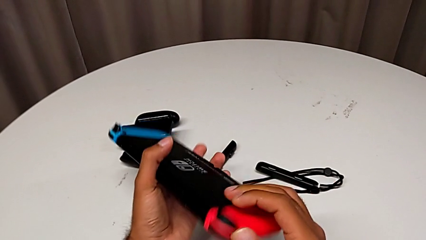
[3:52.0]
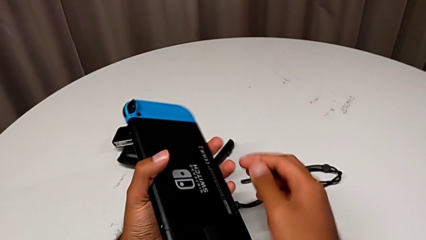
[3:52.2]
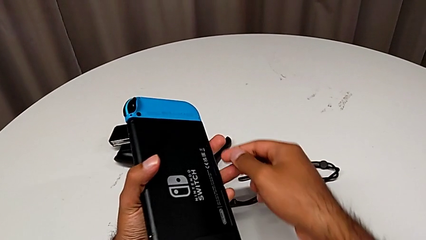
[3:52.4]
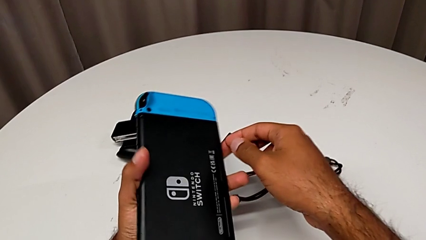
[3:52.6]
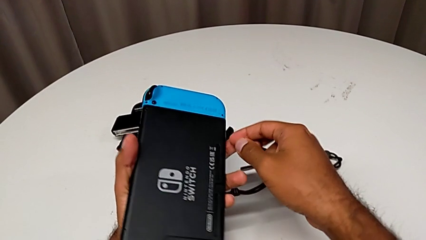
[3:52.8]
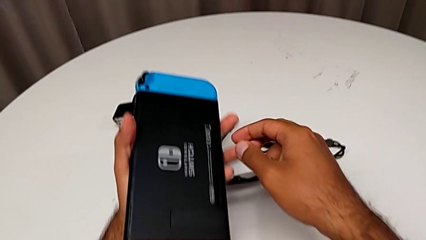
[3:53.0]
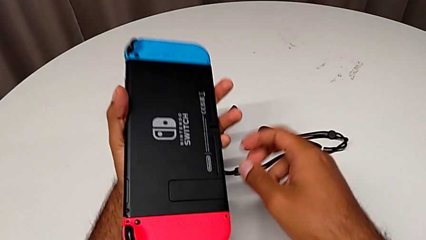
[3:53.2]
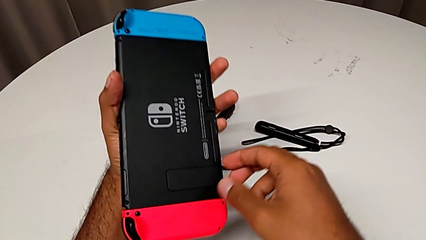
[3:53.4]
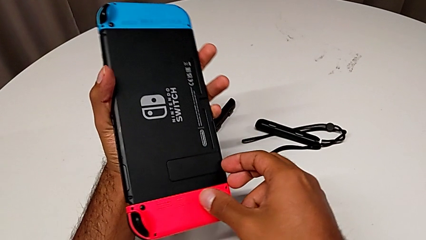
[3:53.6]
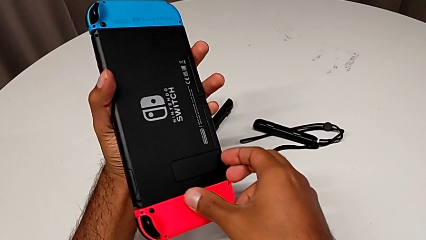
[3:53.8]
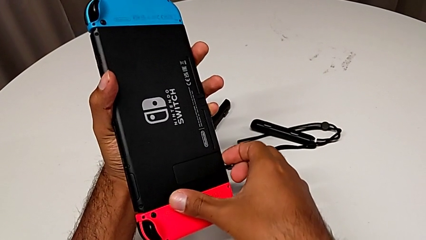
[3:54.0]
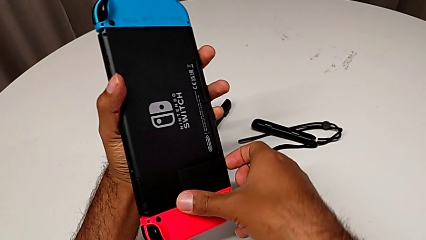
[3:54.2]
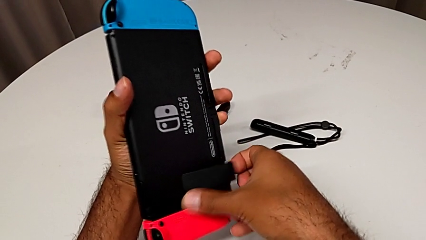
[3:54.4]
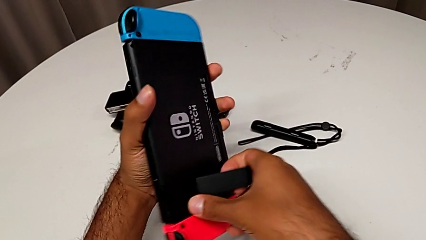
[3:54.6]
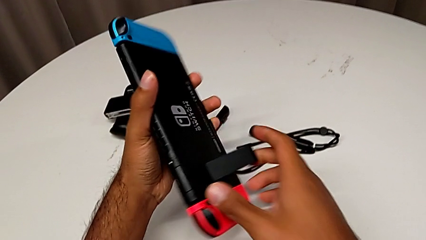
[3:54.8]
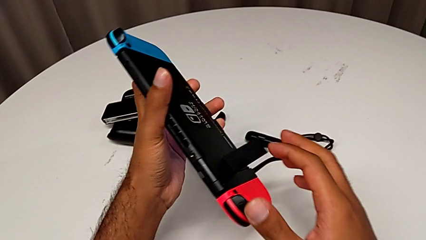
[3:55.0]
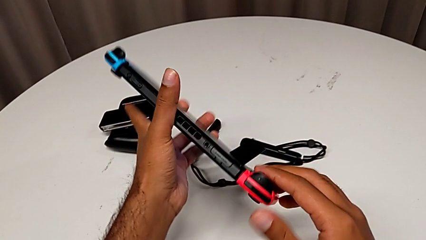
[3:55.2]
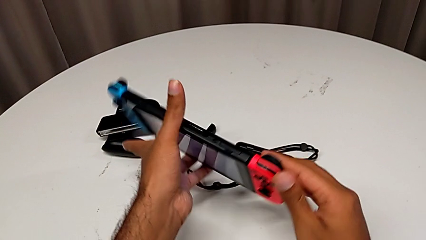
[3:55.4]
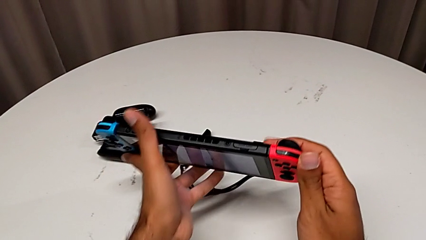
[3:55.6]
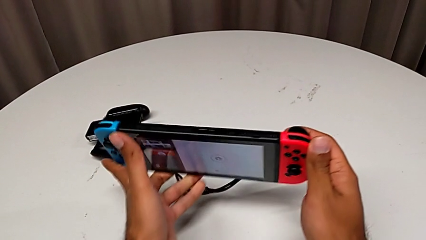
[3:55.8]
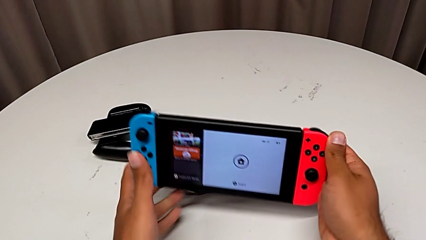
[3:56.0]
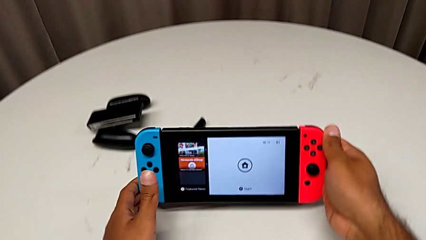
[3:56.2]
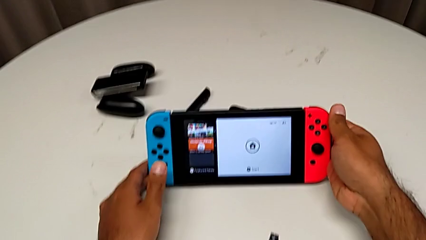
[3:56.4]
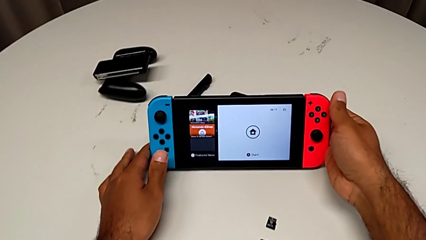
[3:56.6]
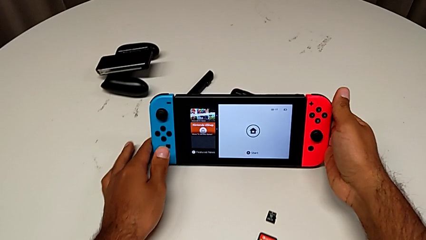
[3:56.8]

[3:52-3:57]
The camera wearer is turning on their Nintendo Switch. They open the kickstand and place the Nintendo Switch.

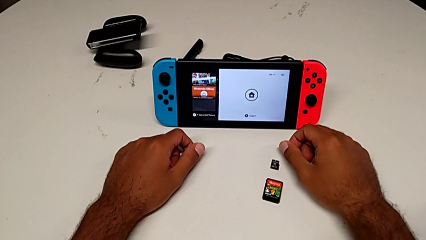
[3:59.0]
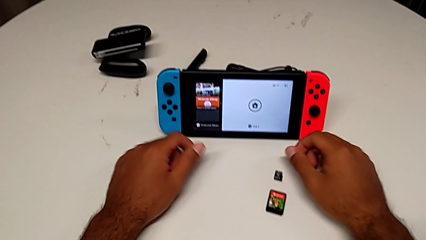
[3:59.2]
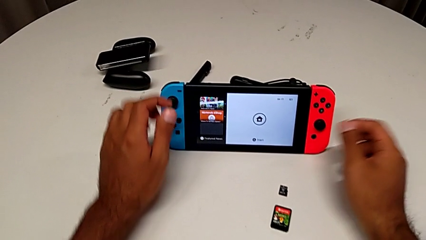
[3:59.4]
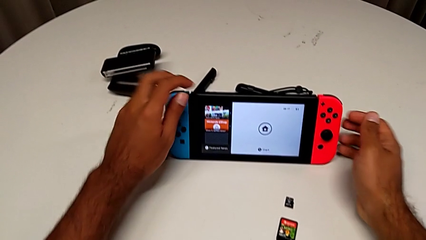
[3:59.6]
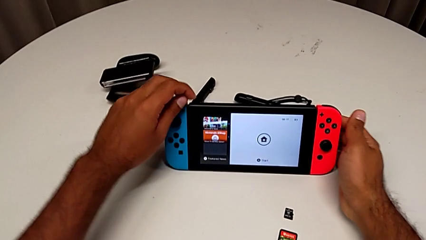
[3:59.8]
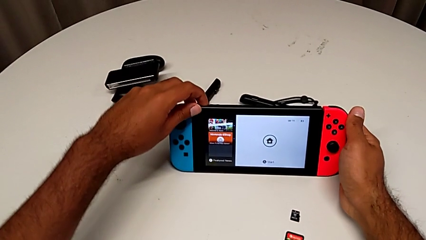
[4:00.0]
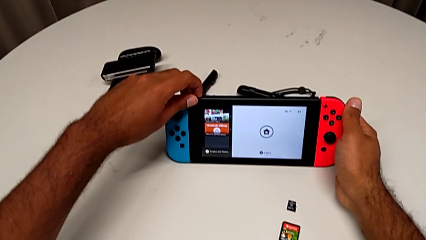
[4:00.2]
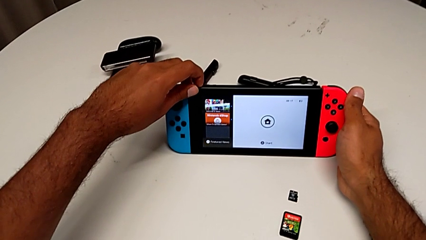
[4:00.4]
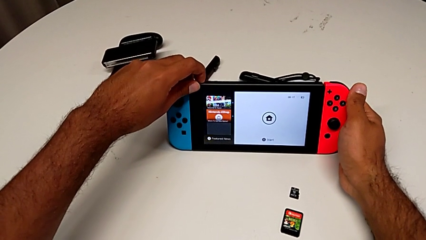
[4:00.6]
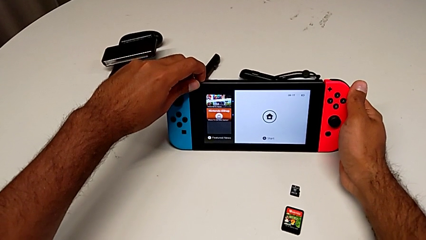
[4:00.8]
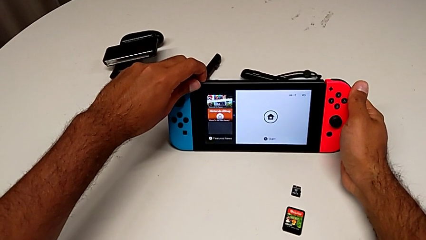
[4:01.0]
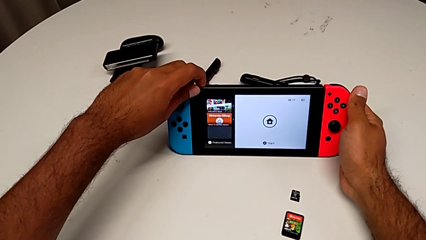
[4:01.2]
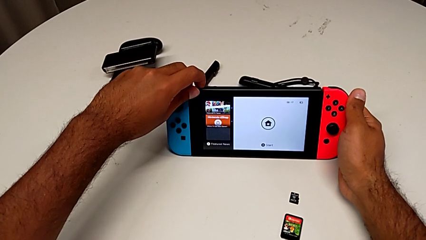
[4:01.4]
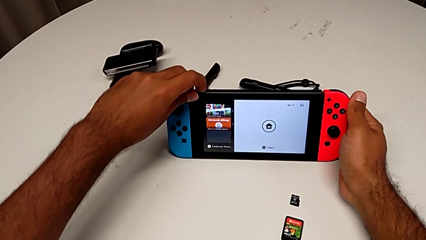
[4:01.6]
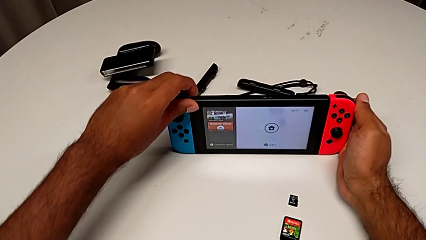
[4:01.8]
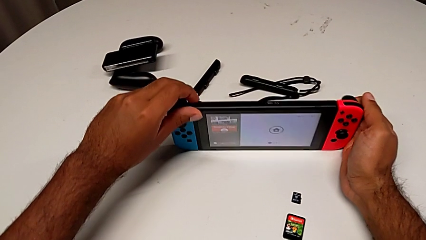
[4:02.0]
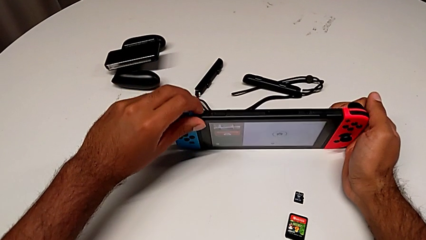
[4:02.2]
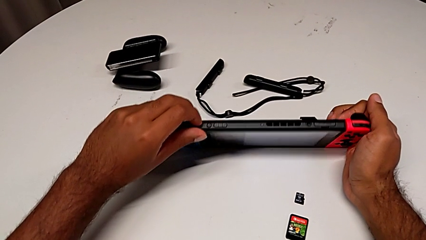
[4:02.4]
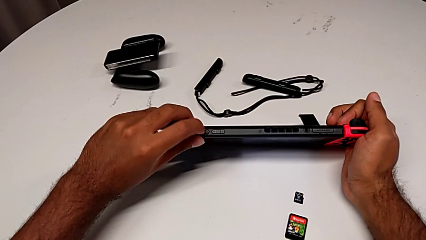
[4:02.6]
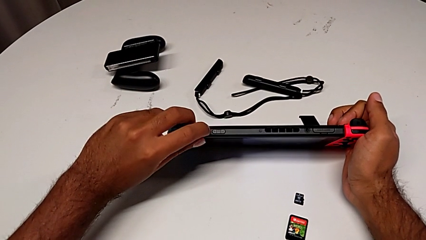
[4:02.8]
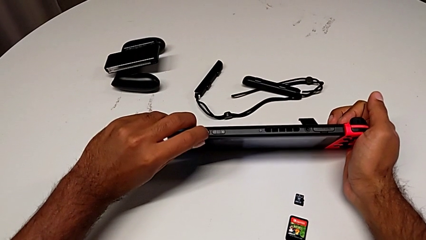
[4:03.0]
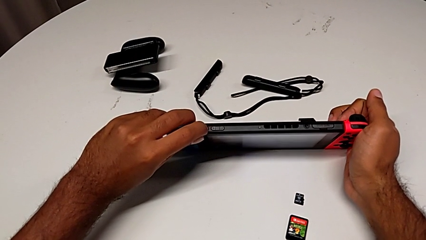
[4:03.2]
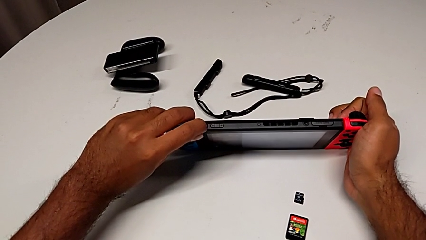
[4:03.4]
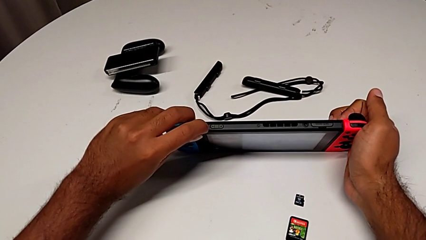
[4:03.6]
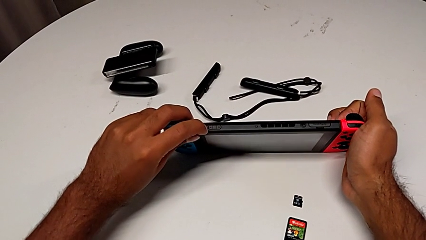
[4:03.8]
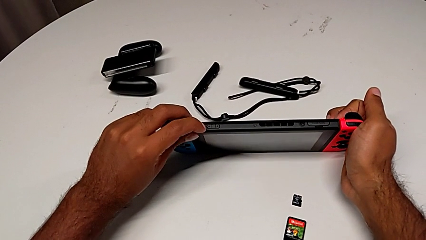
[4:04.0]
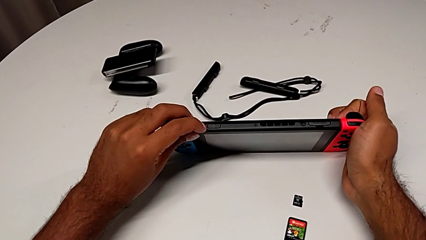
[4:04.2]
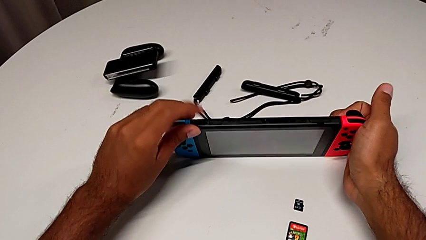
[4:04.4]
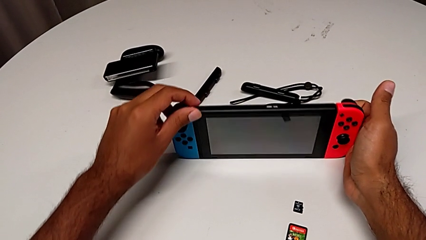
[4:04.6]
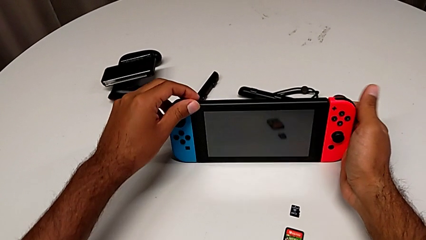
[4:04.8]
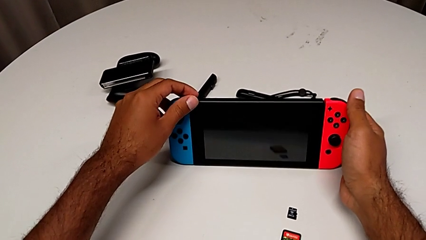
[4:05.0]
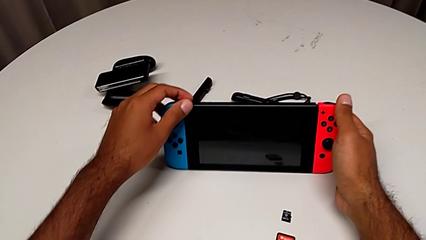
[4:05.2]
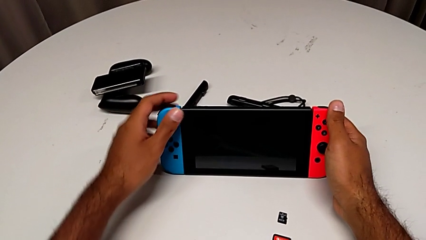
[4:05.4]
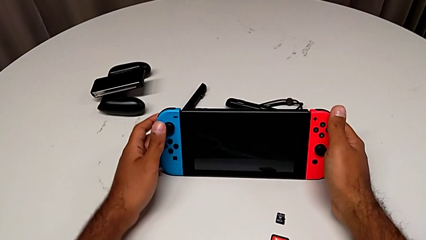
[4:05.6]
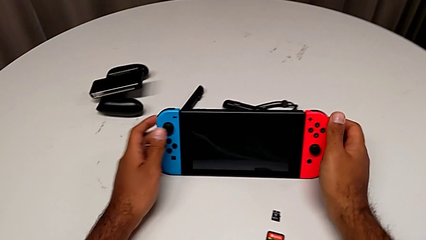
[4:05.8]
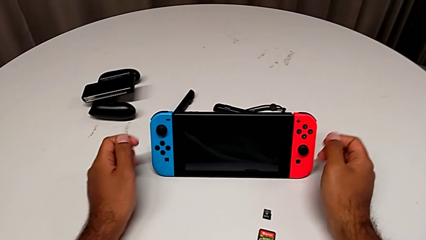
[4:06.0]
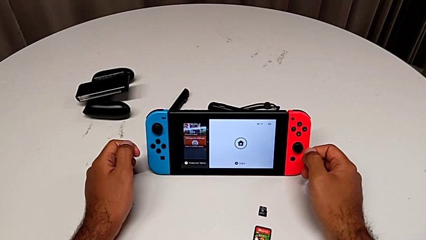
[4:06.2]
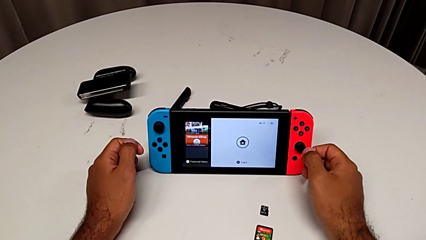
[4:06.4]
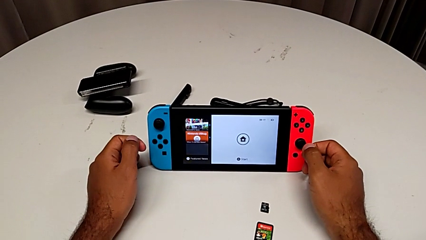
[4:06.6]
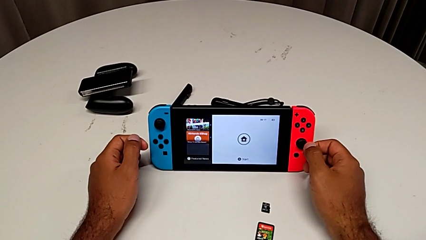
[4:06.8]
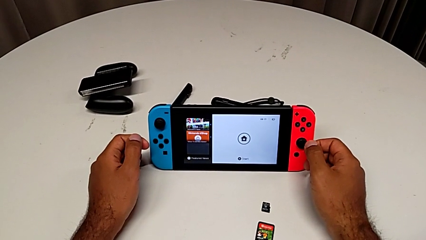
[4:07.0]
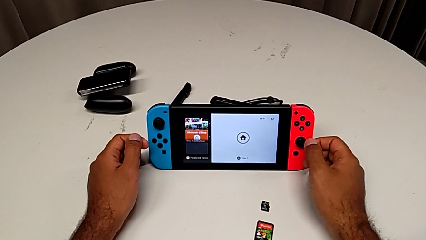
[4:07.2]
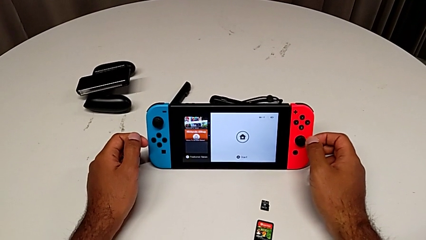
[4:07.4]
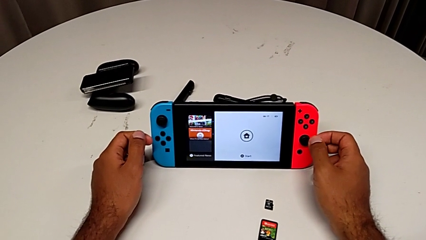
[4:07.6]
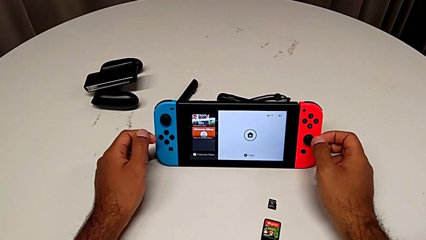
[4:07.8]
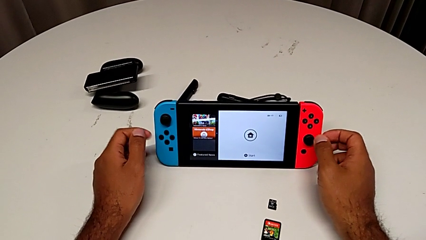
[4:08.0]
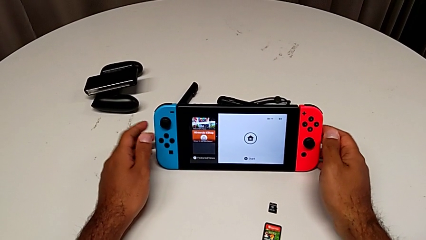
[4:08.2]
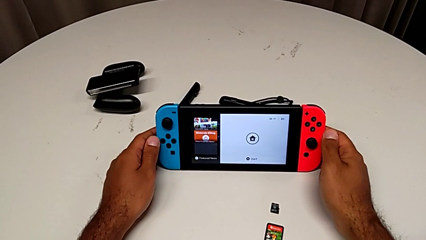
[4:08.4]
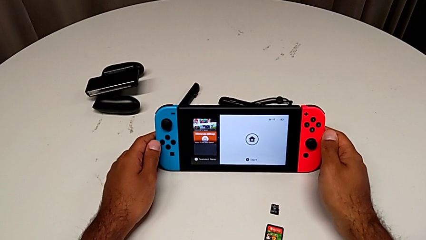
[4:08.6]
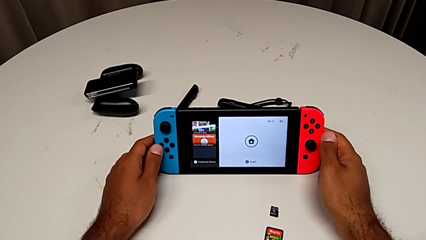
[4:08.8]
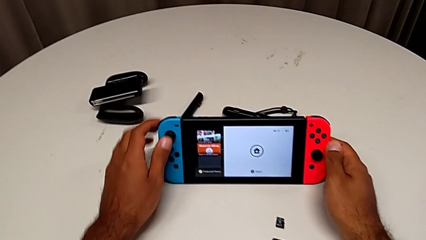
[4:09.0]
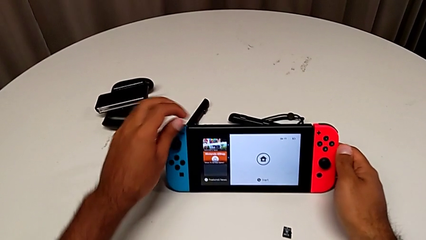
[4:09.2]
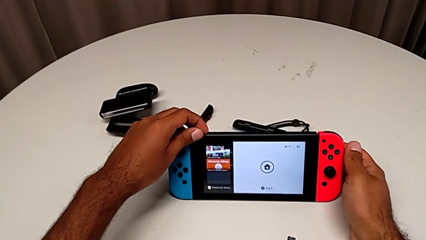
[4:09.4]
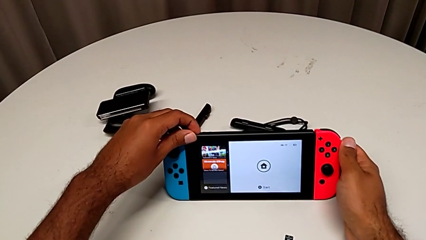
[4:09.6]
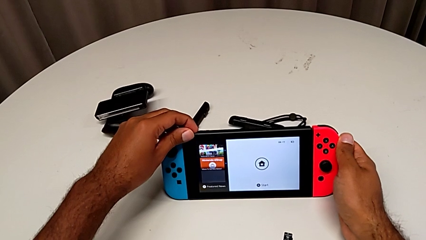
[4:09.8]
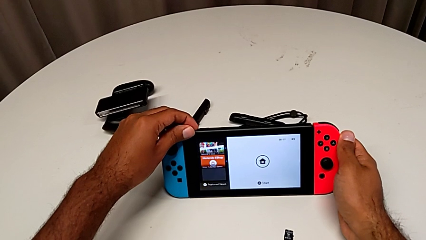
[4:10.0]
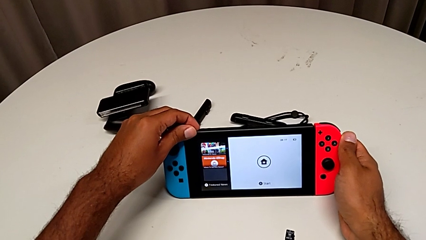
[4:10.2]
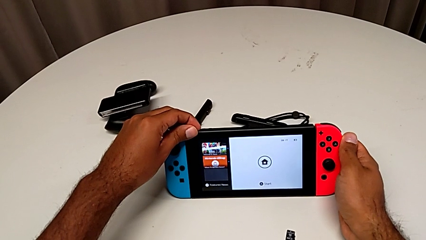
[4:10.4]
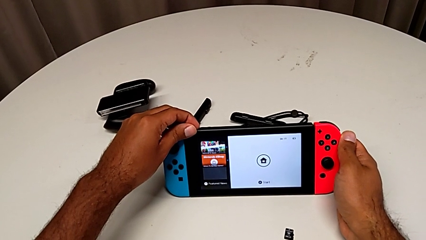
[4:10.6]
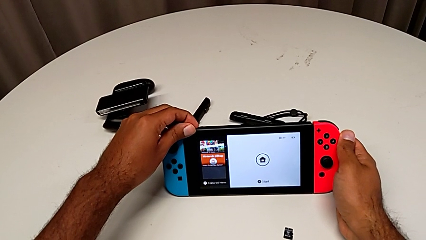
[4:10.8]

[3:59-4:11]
The camera wearer is turning off their Nintendo Switch. They grab the Nintendo Switch and wrongly press the top button, but only to put the Nintendo Switch in sleep mode.
